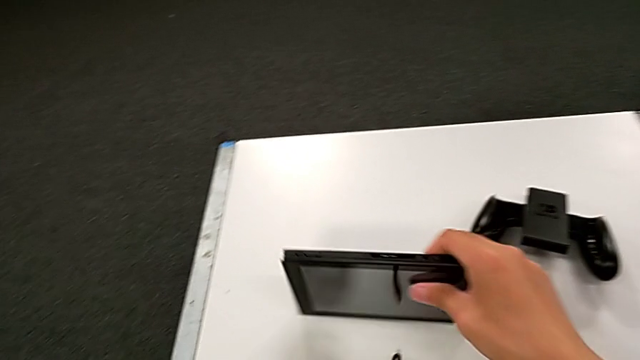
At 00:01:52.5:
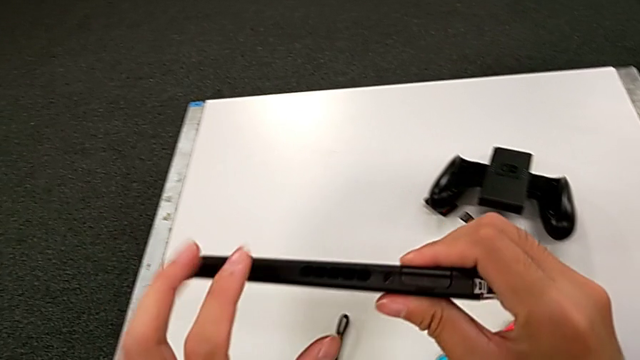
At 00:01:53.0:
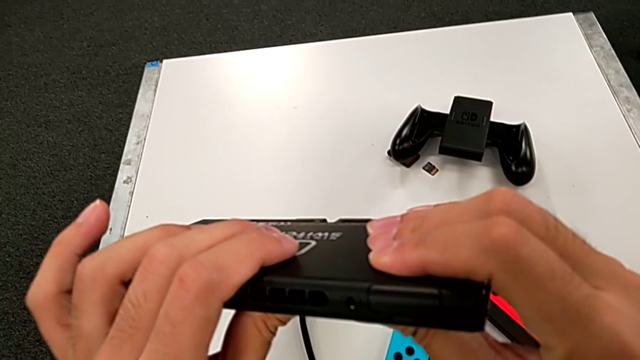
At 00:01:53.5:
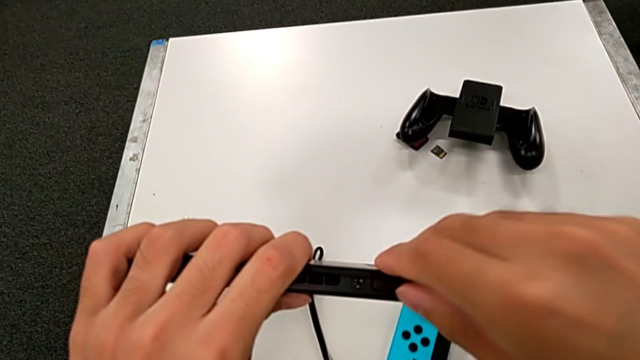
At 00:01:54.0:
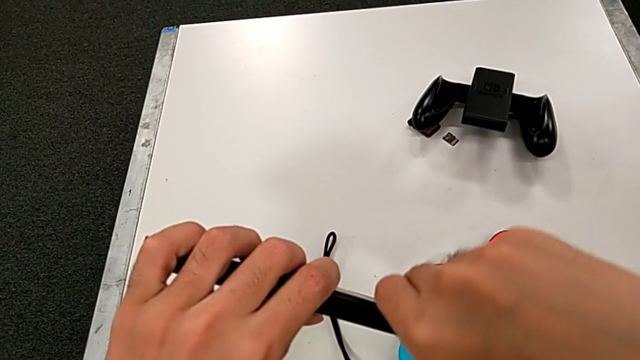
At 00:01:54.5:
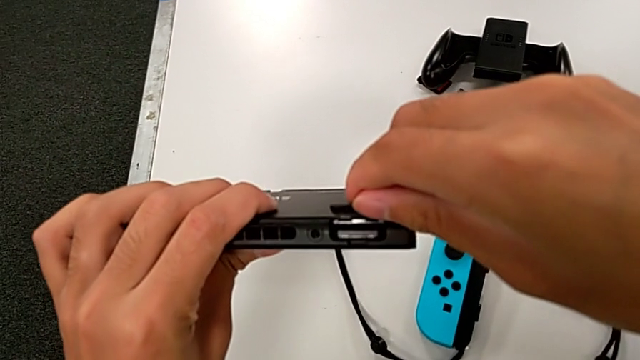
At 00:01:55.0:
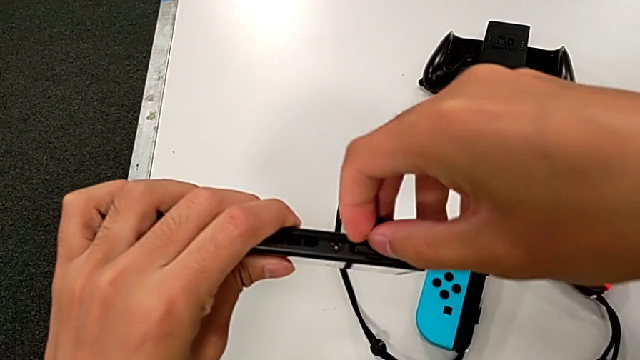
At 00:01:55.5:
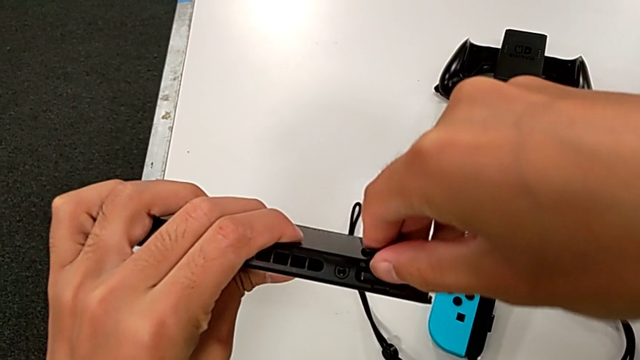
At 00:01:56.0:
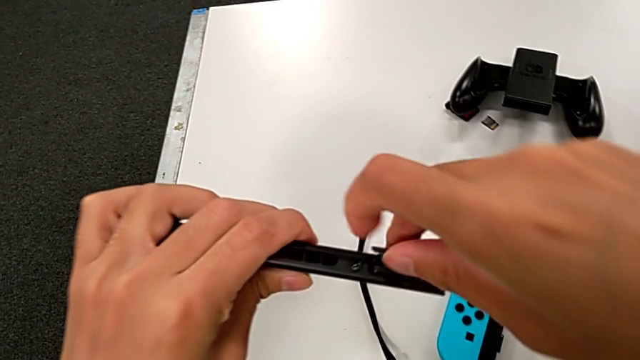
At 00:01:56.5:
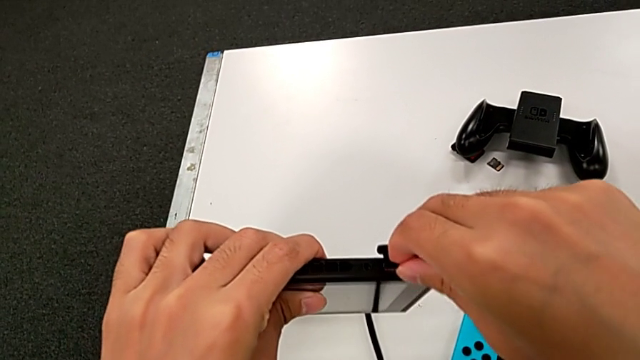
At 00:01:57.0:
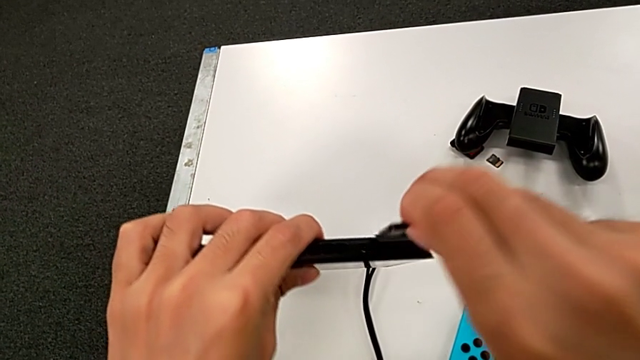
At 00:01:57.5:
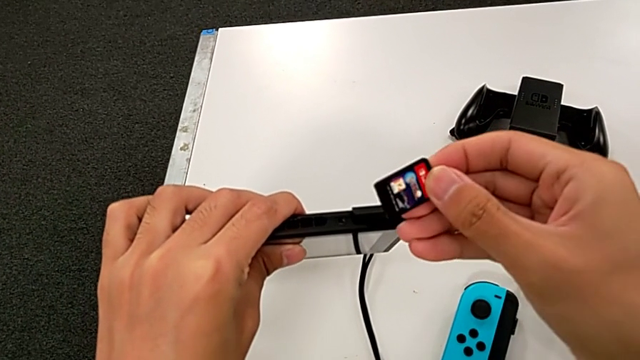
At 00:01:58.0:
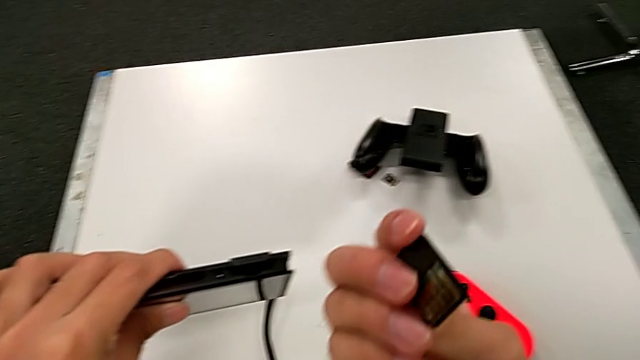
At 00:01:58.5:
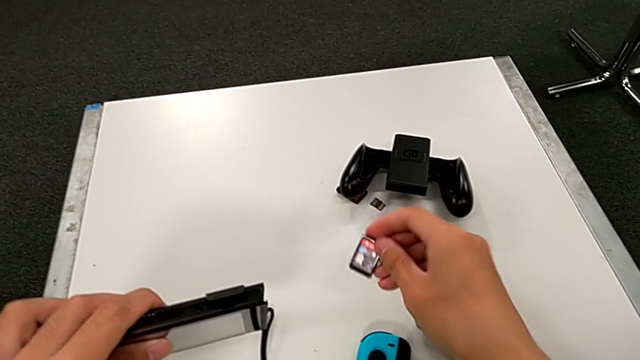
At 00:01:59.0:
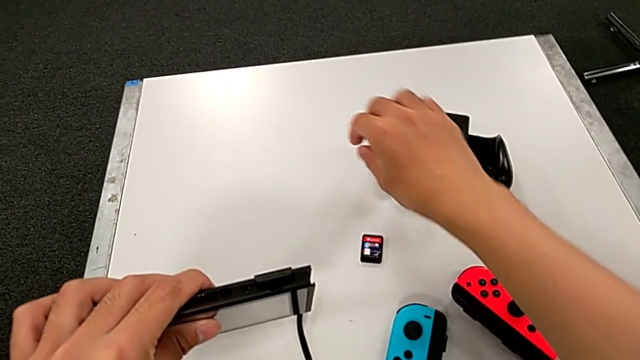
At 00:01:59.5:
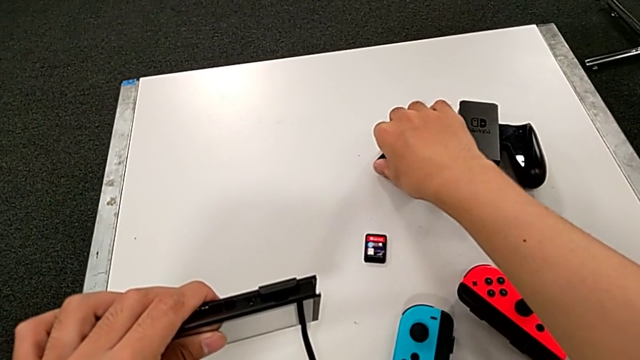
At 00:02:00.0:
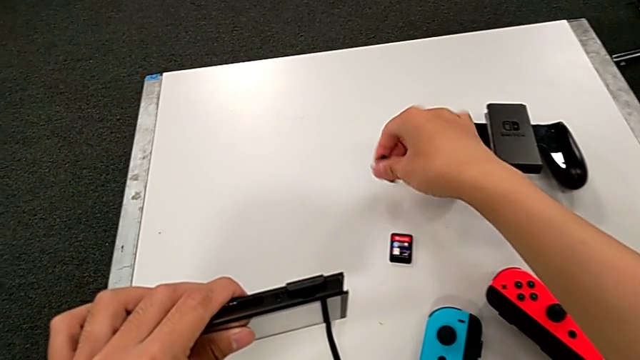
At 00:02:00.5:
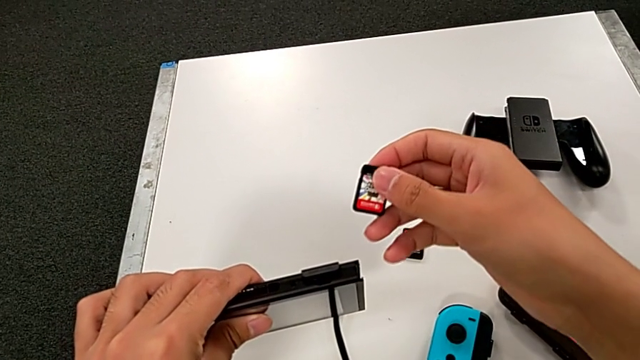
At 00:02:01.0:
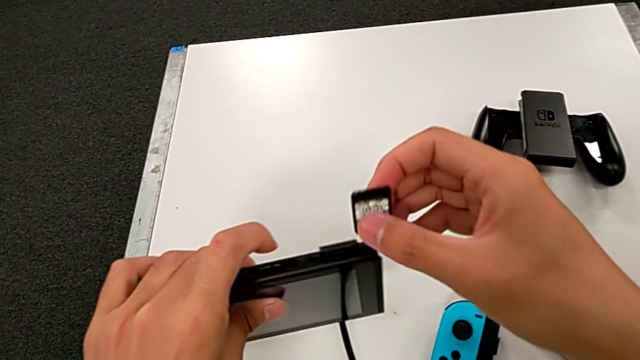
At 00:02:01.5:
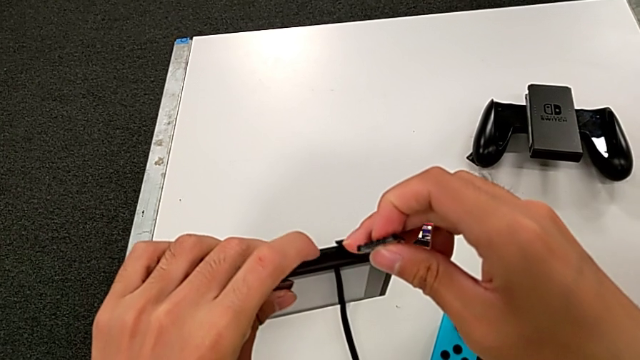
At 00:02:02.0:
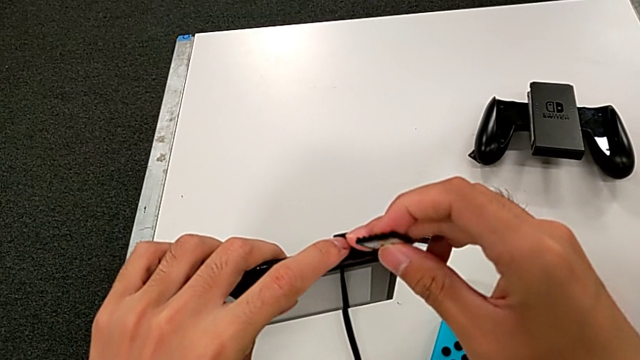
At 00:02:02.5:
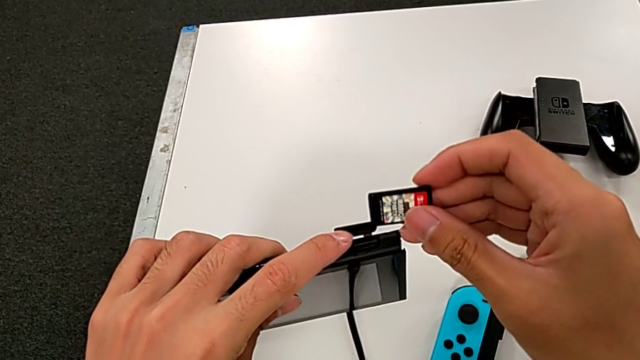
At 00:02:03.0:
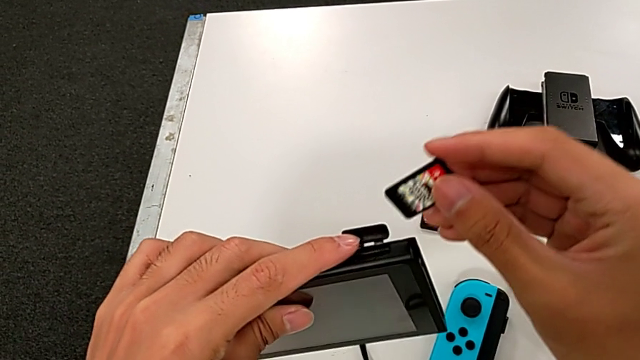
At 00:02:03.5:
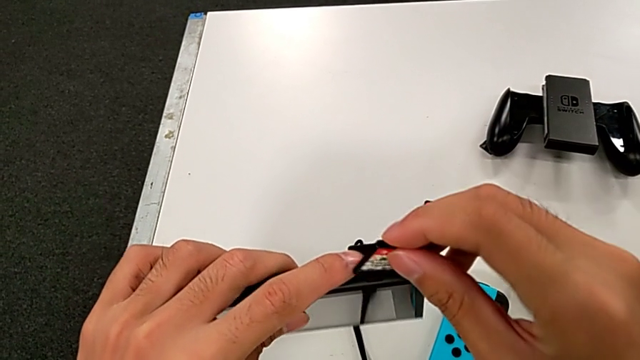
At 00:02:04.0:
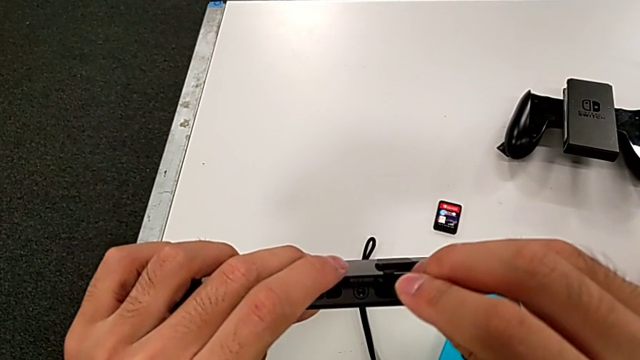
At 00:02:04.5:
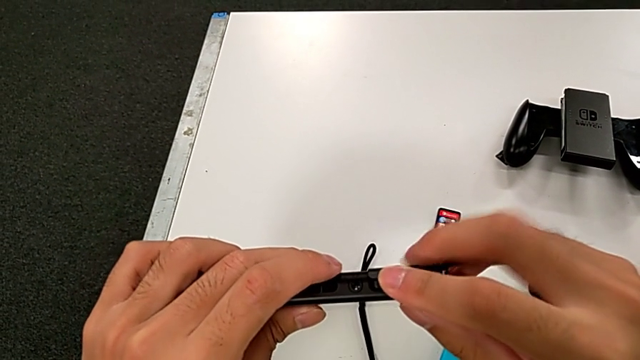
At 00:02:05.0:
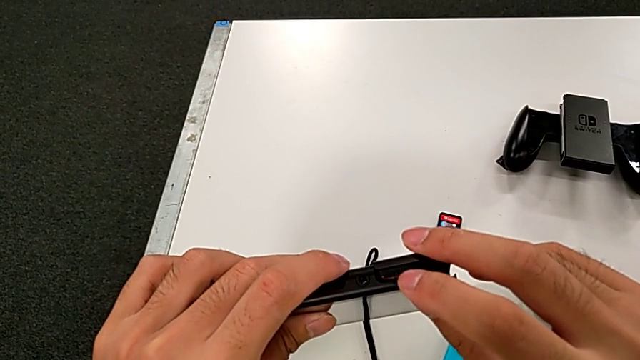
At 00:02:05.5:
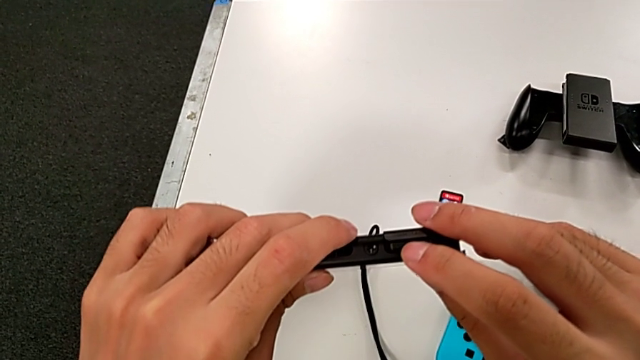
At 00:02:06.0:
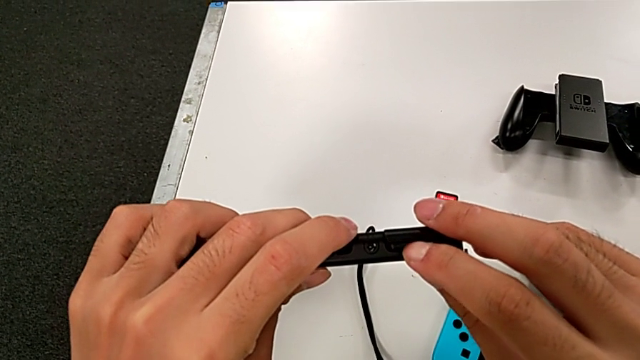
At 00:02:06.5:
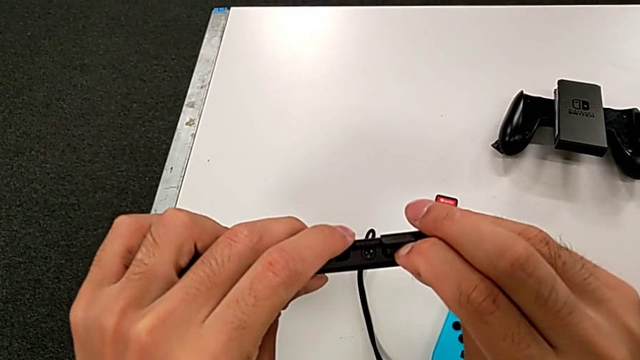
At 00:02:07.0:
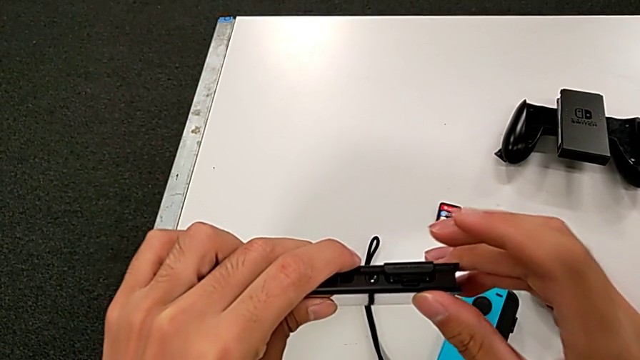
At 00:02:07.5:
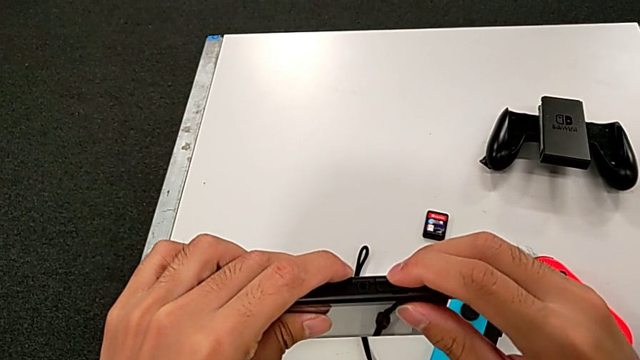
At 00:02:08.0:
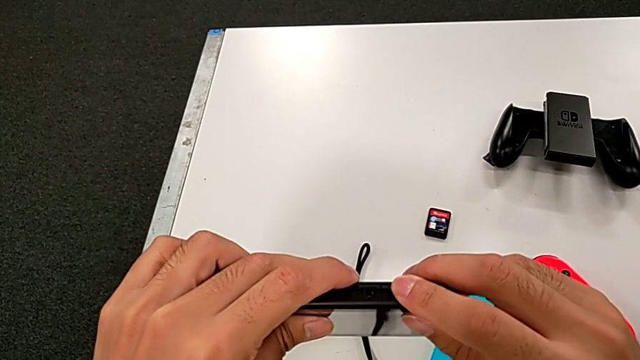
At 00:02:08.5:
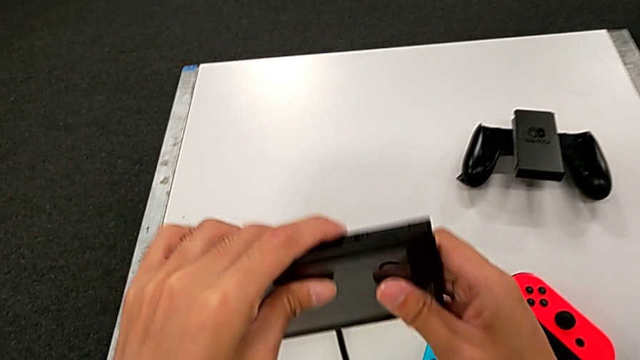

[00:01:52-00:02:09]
The camera wearer exchanges a game card. They grab the Nintendo Switch, open the game slot, withdraw the SD card, place it, grab it, insert it and close it.

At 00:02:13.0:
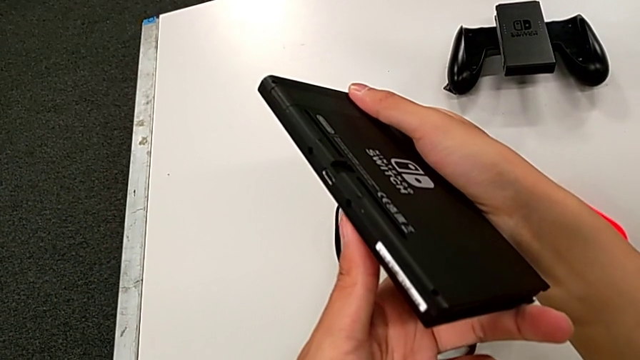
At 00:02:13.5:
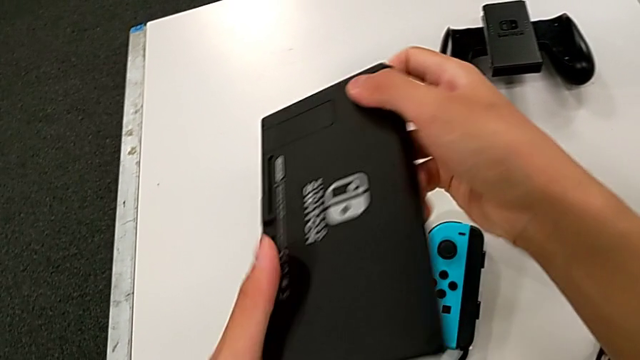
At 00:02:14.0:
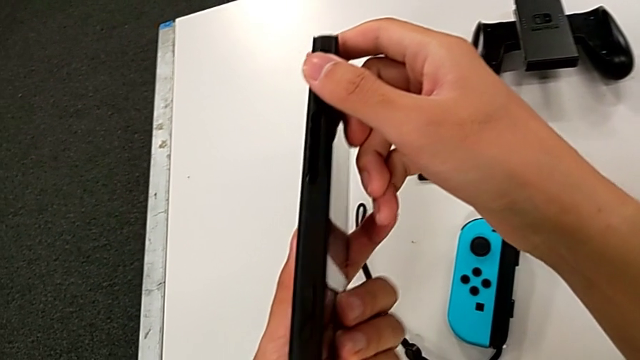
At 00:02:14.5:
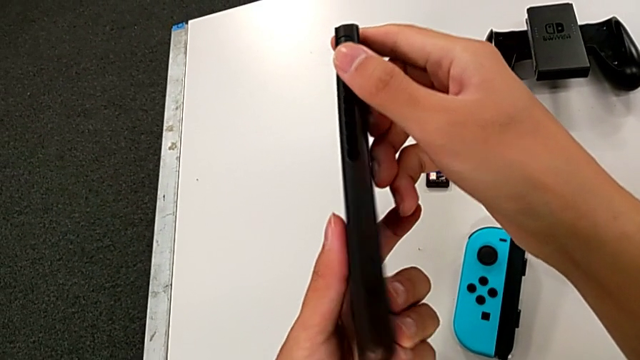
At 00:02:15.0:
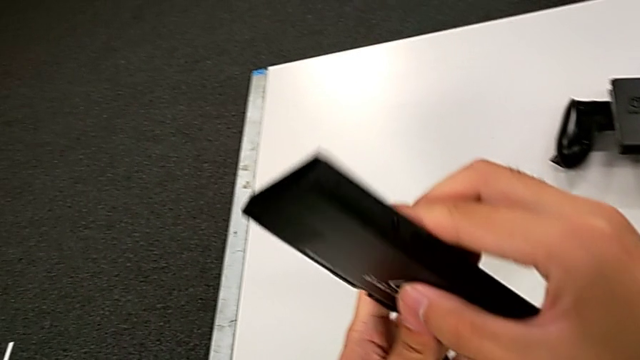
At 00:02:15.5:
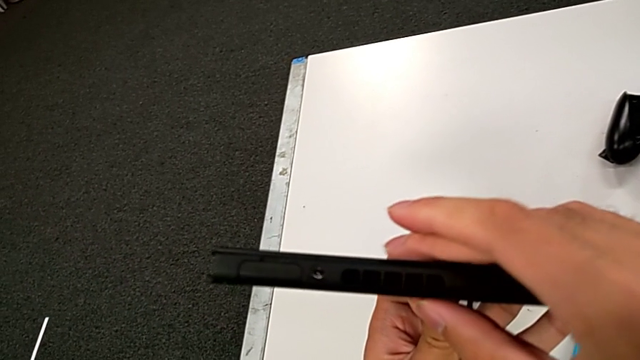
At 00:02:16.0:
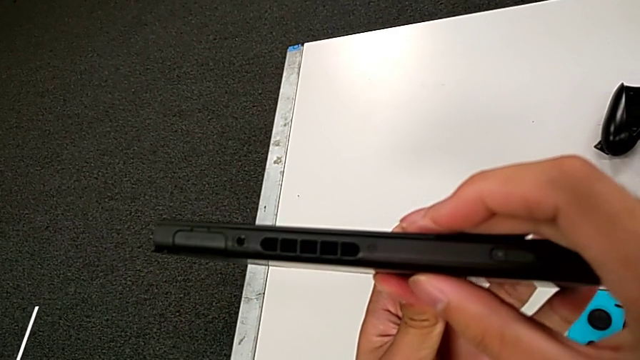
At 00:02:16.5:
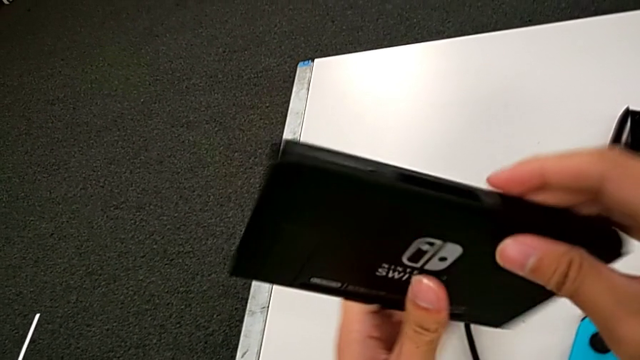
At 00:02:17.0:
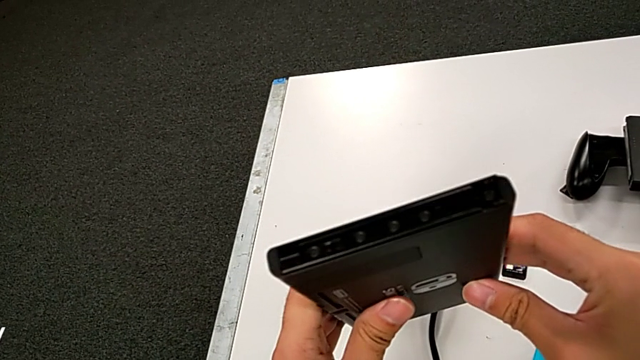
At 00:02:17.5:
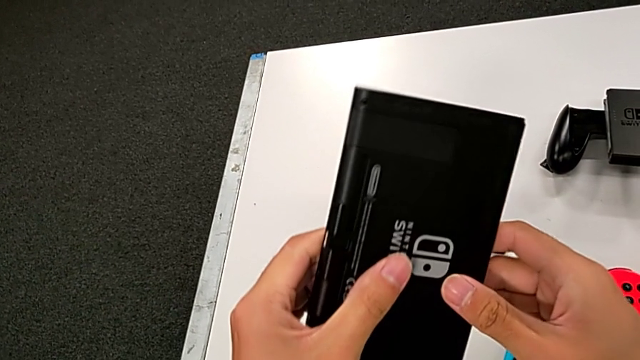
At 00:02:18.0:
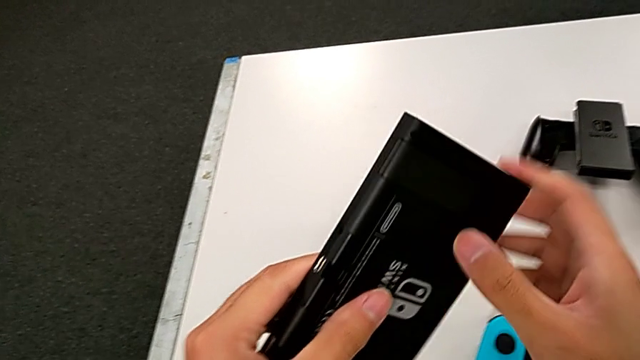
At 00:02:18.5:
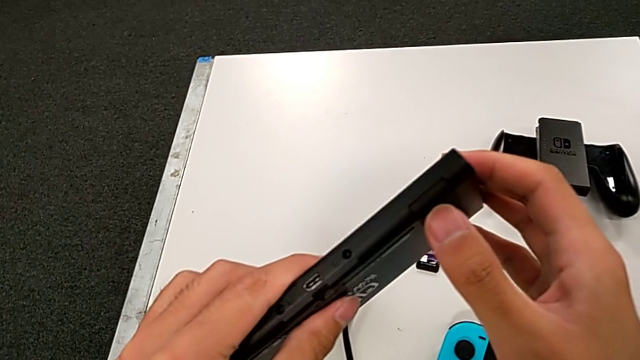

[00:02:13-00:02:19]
The camera wearer is exchanging an SD card. They inspect the Nintendo Switch.
